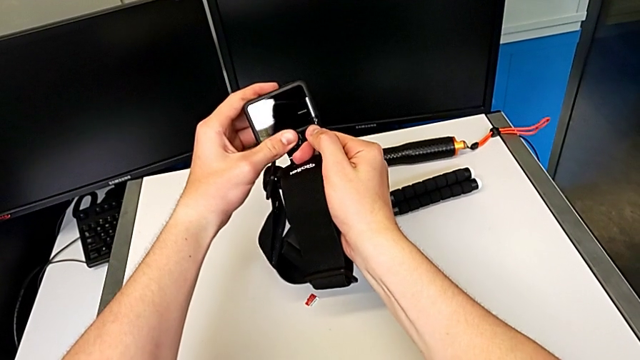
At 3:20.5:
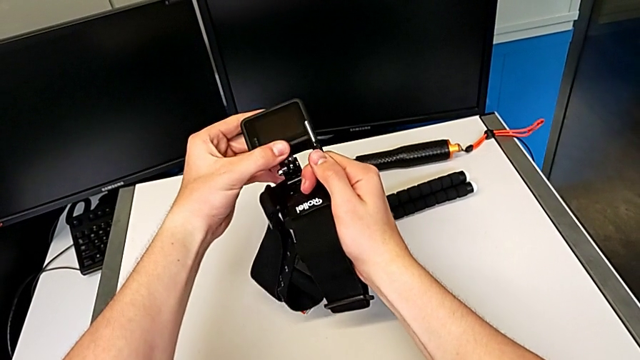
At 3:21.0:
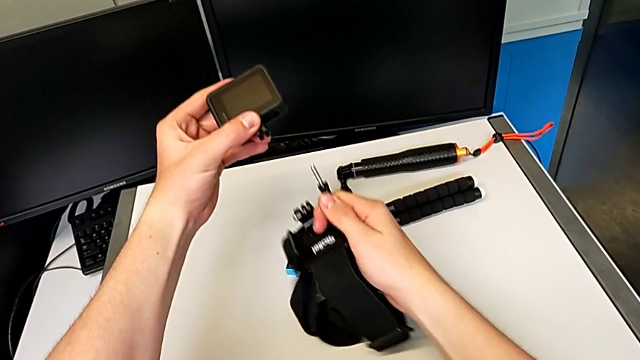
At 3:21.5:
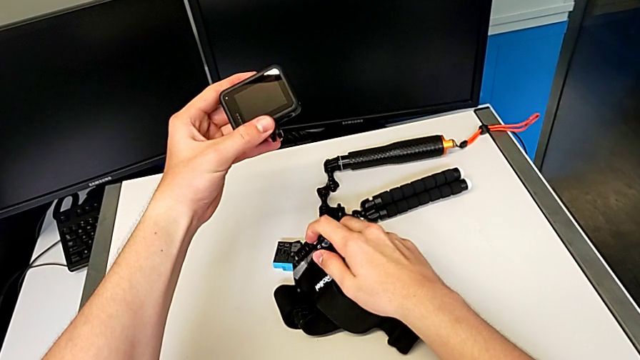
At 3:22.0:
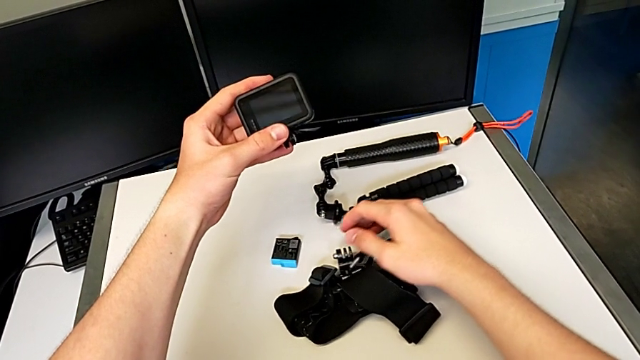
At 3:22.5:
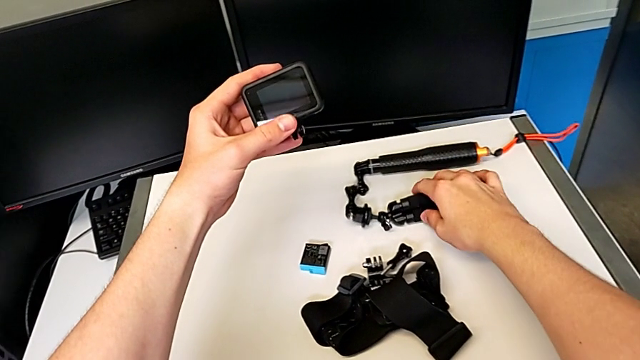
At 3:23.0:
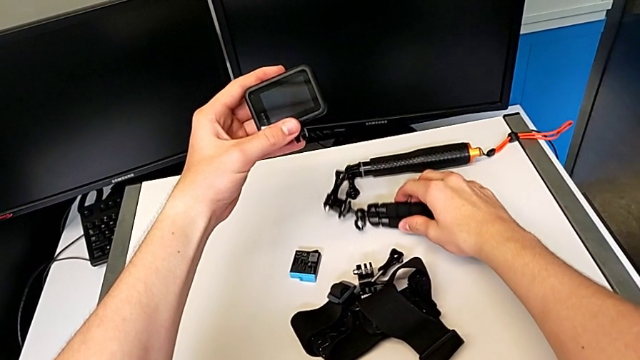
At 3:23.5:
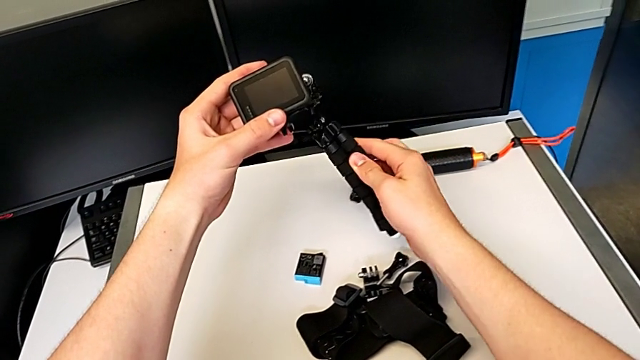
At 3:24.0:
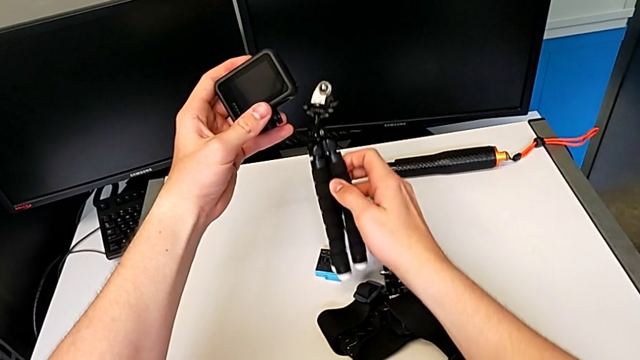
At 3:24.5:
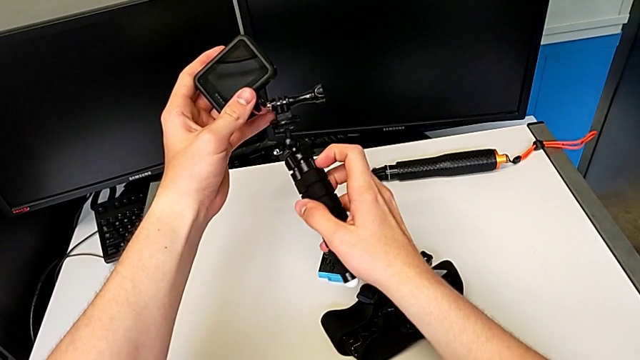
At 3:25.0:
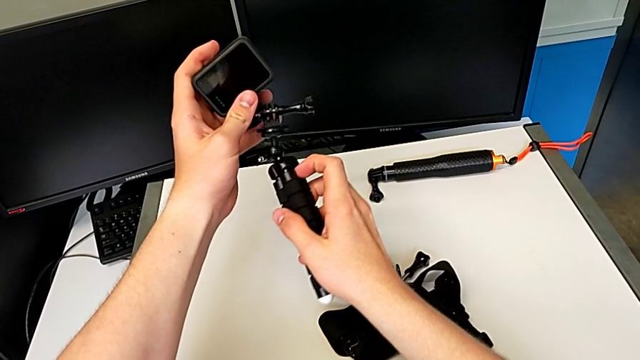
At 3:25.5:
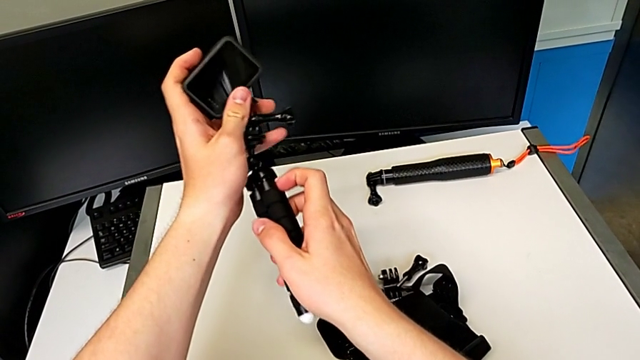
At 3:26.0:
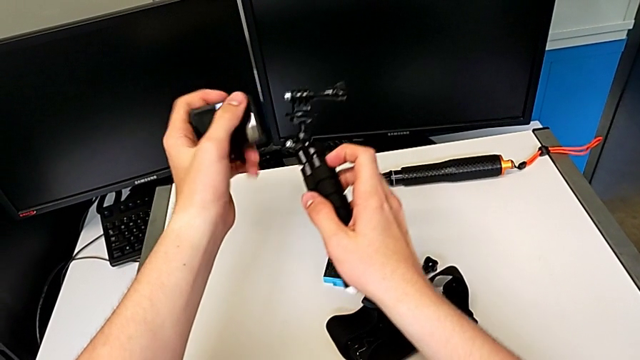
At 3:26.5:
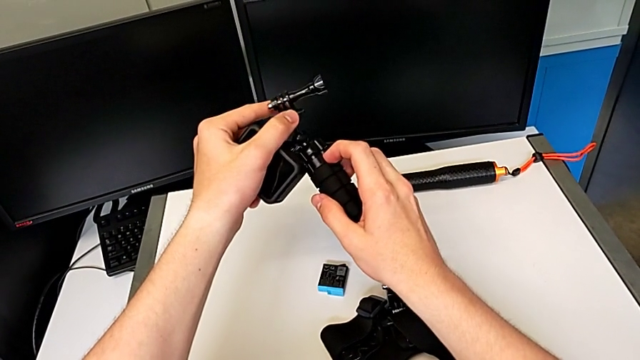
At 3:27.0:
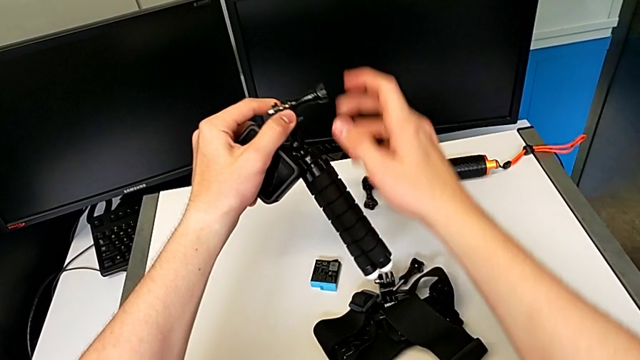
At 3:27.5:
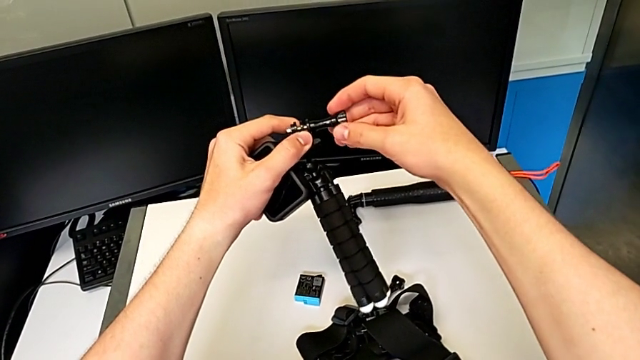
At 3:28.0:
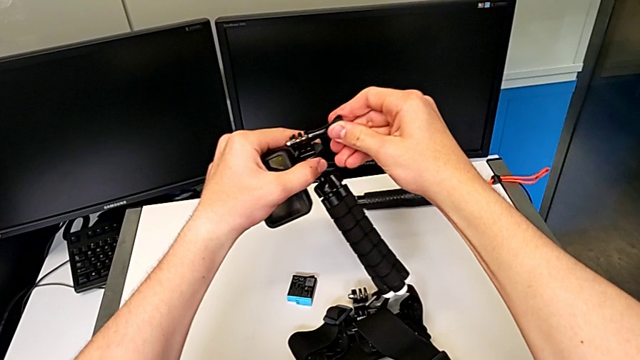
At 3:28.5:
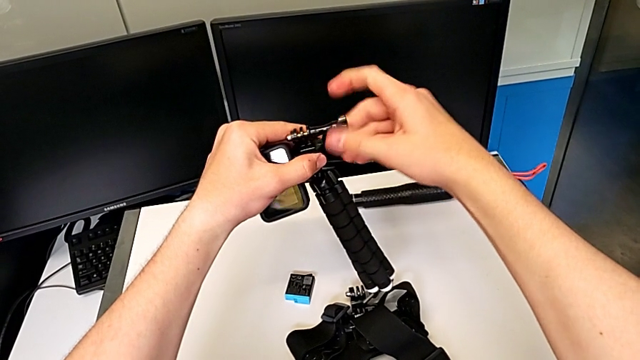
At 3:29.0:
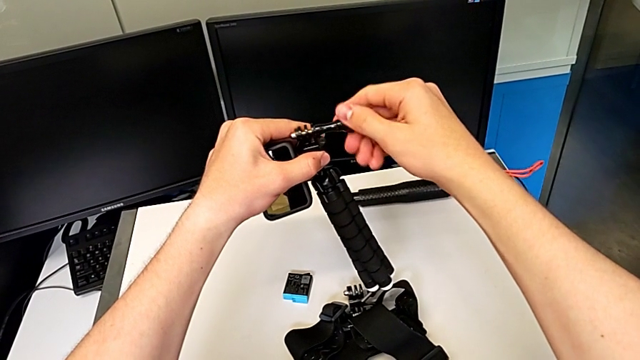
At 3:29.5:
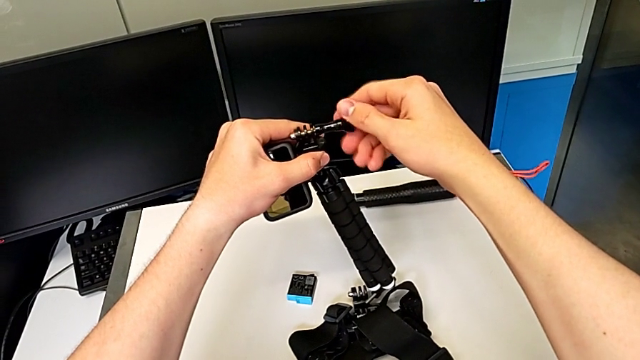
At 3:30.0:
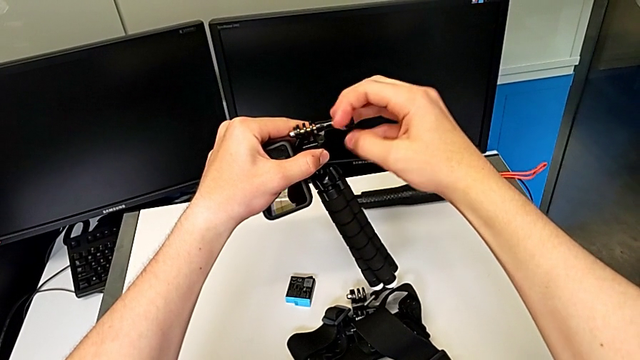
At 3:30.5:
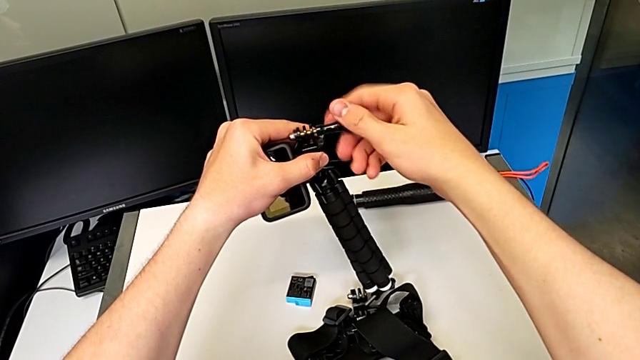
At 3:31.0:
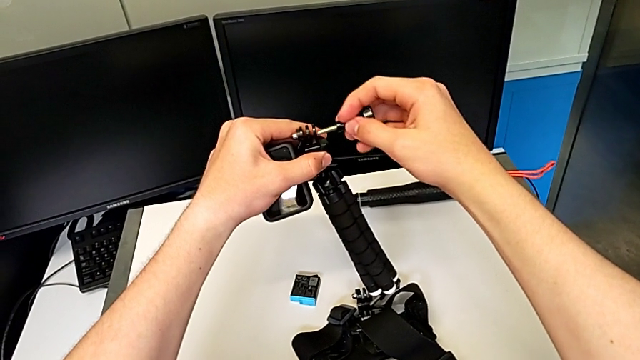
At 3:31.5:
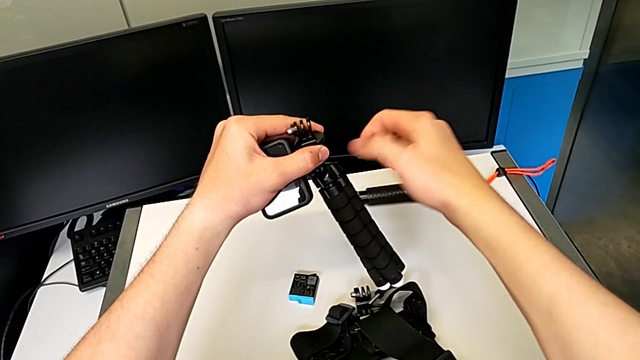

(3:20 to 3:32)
The camera wearer is changing the strap into a tripod. They withdraw the black strap, grab the black tripod and unscrew it.

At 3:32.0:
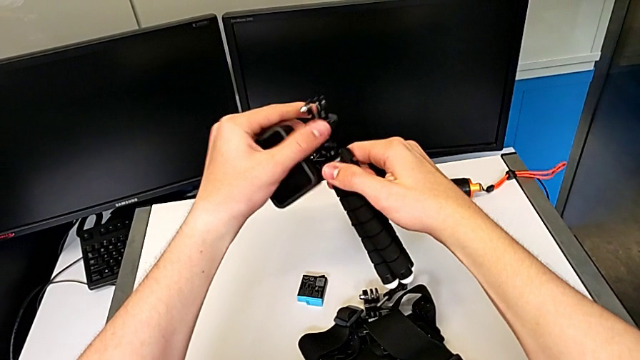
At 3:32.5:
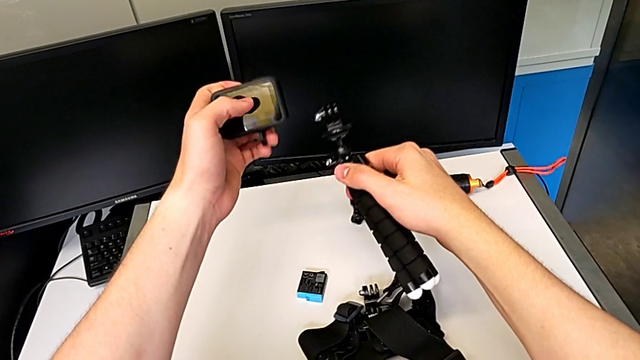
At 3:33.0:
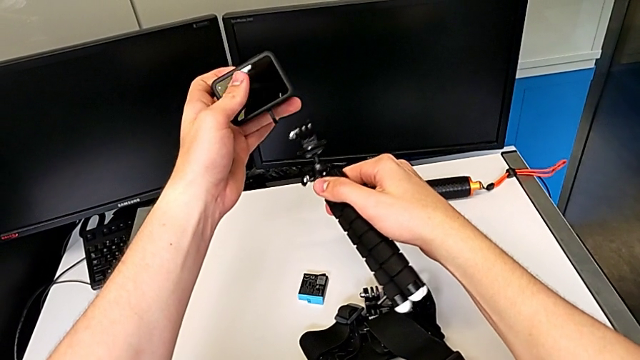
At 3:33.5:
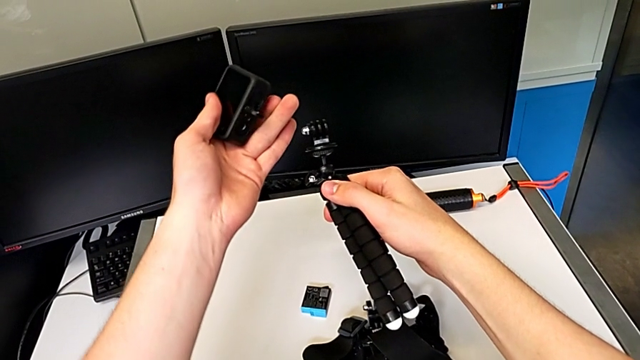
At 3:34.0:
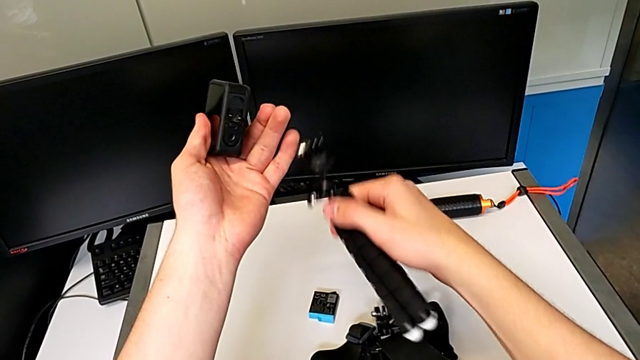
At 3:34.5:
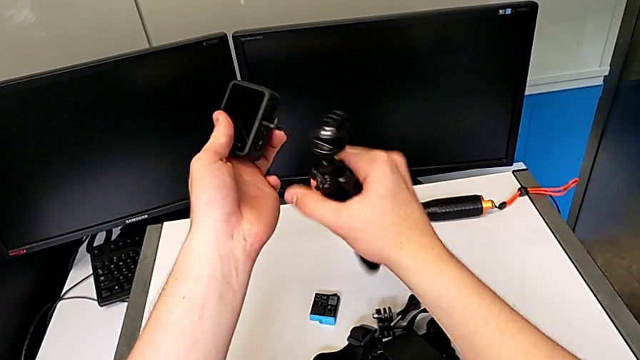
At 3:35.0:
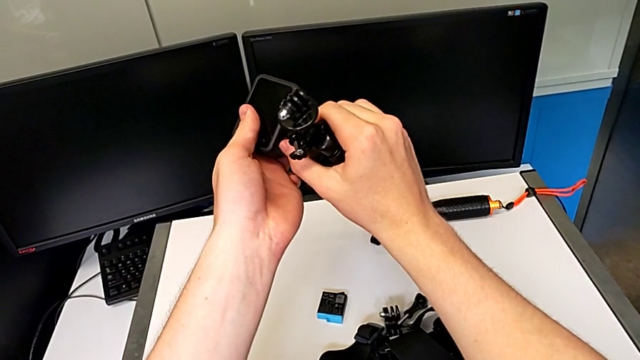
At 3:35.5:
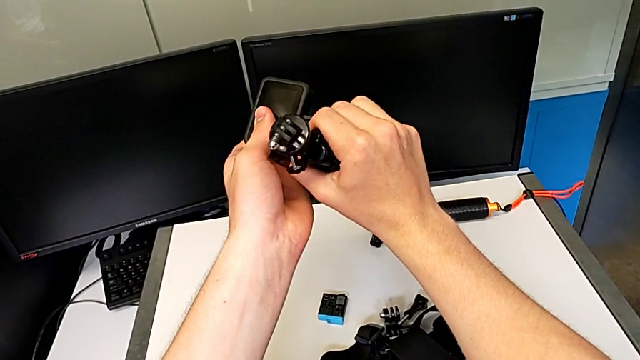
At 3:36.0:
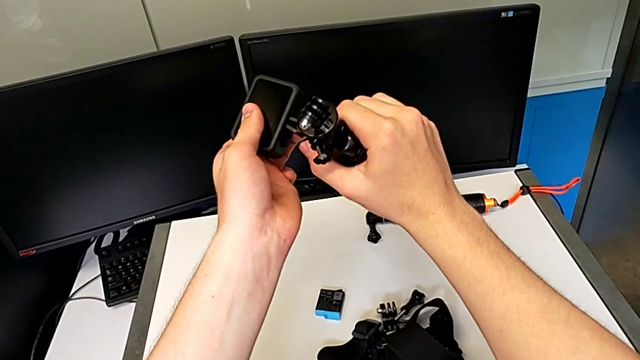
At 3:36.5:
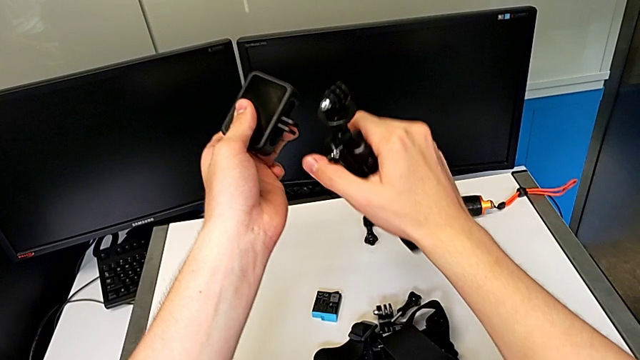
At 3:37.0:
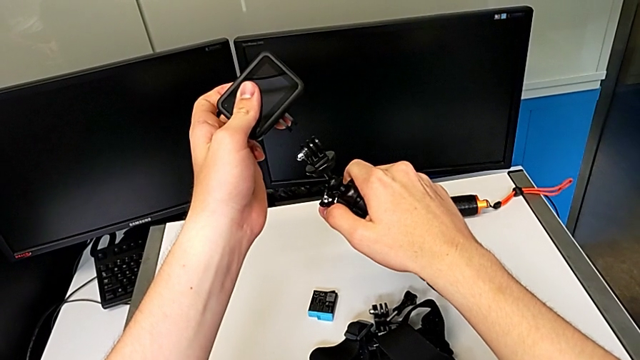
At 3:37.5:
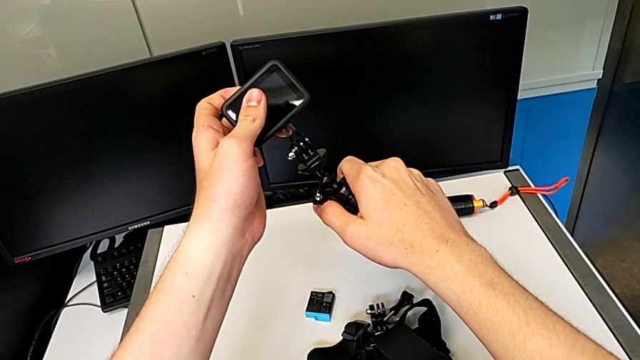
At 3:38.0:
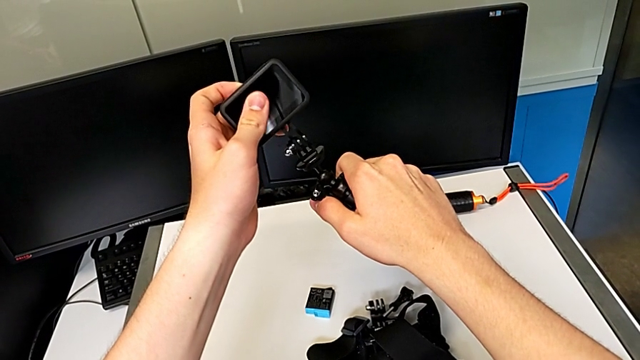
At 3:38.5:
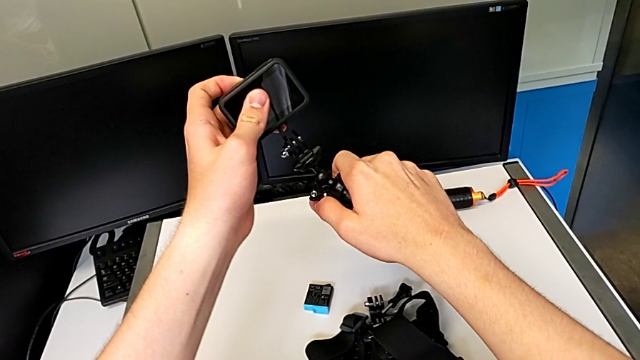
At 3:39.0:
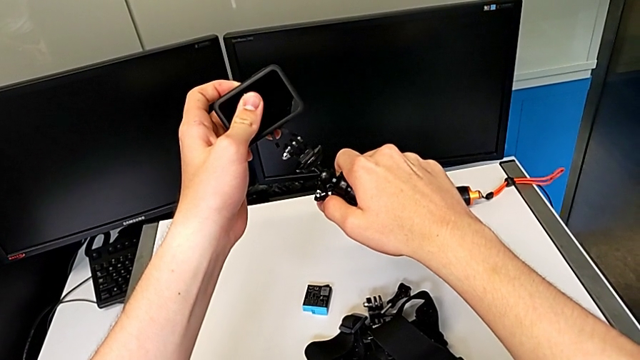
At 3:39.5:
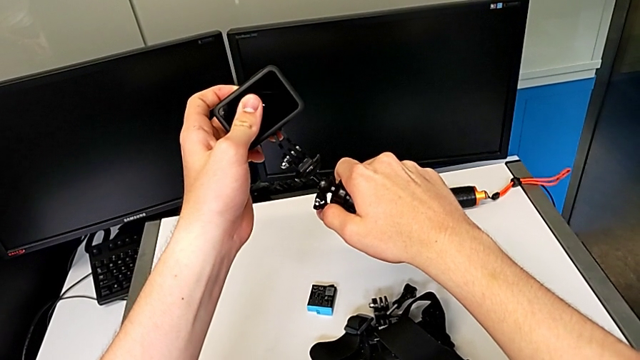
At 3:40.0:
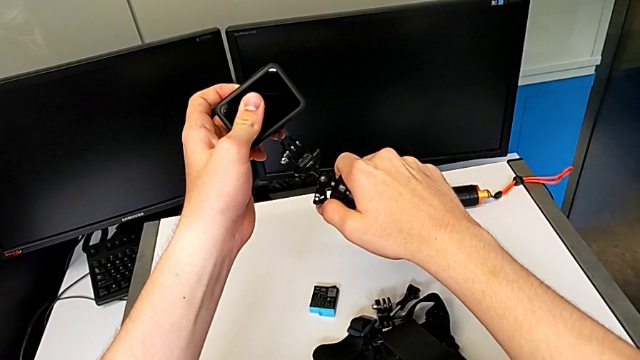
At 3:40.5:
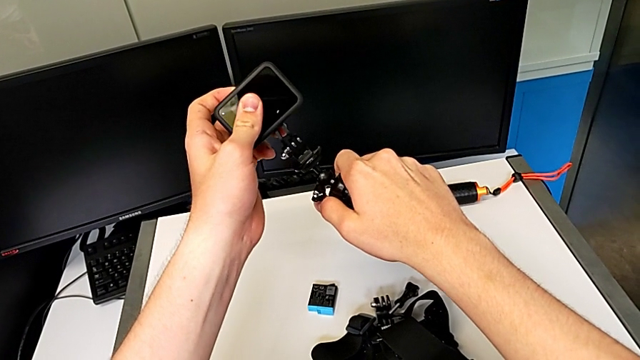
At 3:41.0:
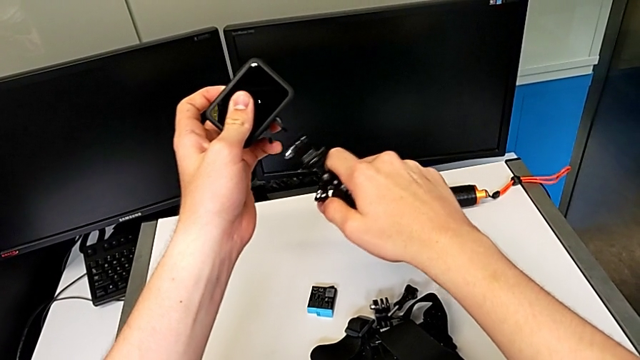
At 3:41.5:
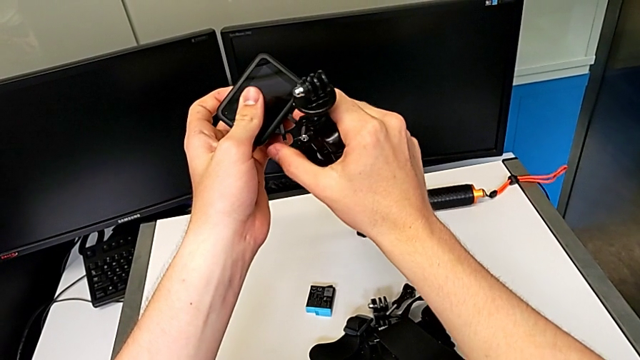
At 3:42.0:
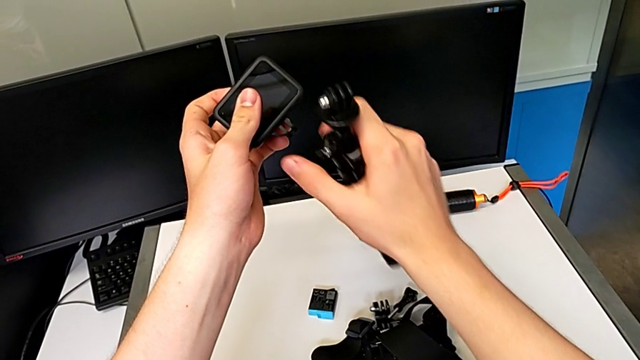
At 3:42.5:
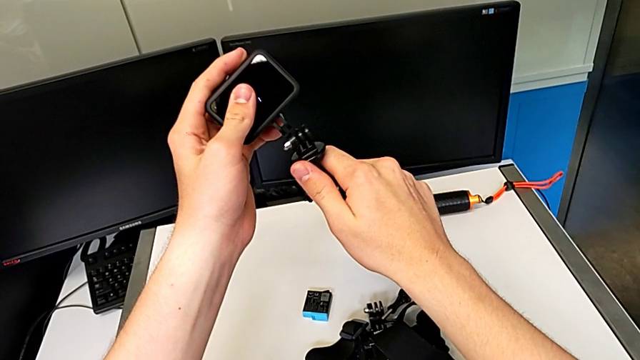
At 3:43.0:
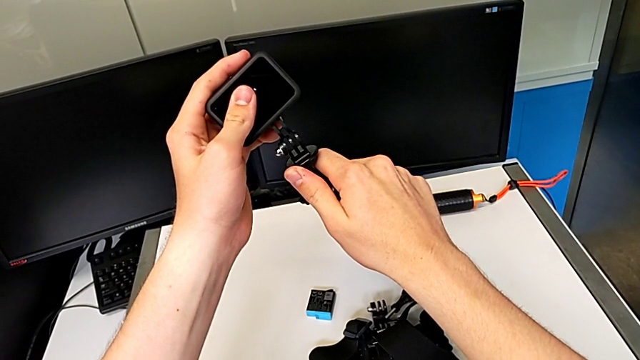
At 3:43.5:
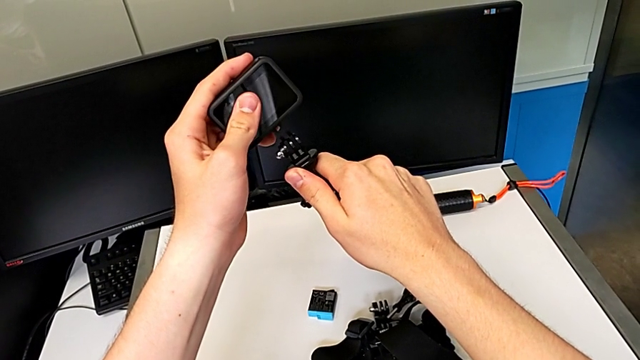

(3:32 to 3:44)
The camera wearer is changing the strap into a tripod. They assemble the black mounting peg and insert the black tripod.
